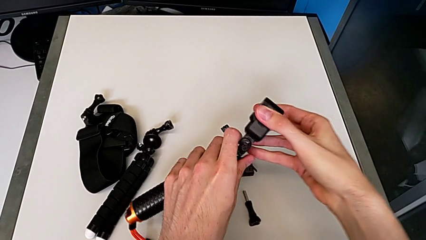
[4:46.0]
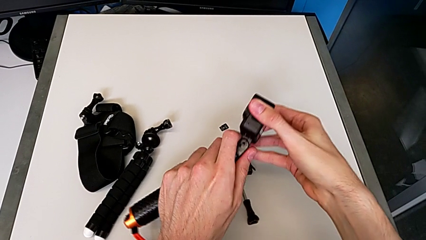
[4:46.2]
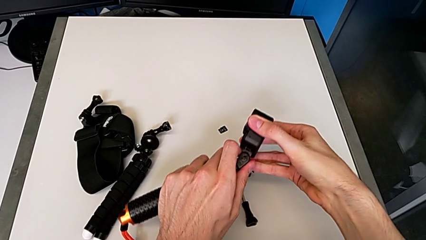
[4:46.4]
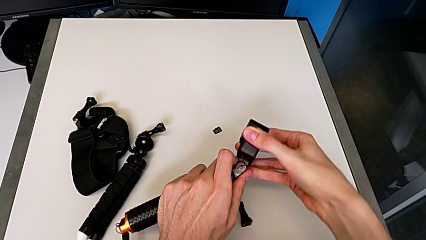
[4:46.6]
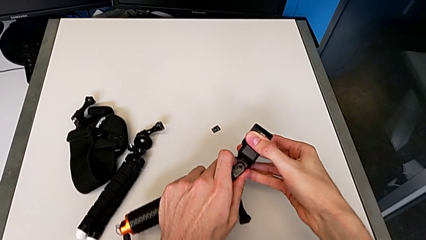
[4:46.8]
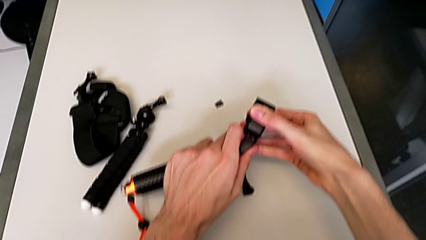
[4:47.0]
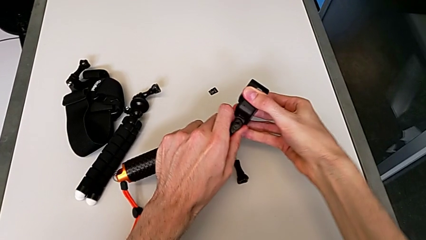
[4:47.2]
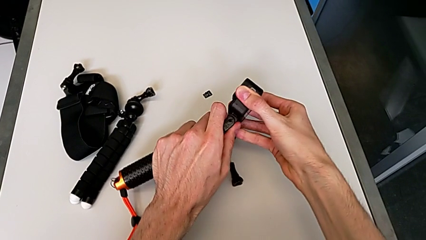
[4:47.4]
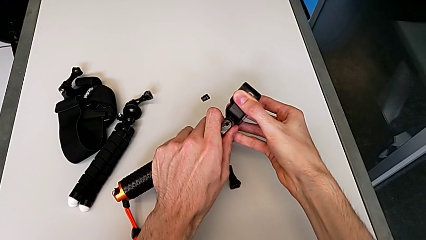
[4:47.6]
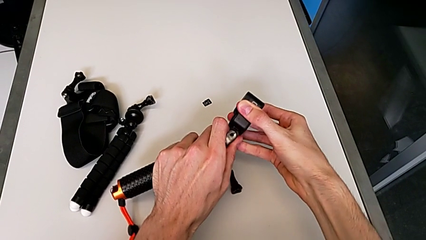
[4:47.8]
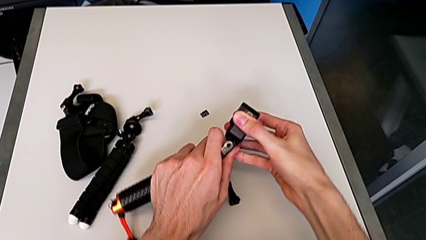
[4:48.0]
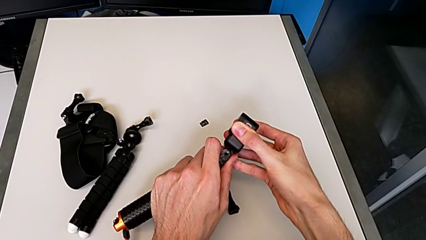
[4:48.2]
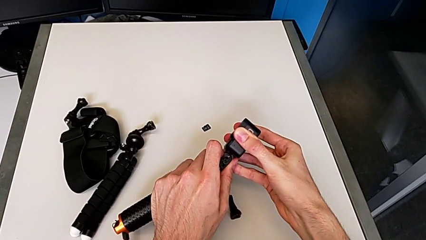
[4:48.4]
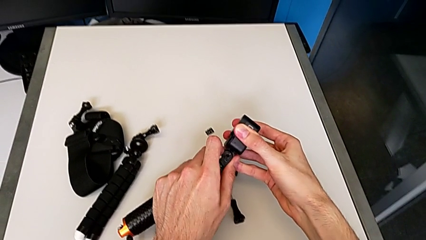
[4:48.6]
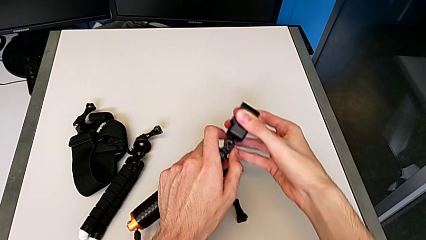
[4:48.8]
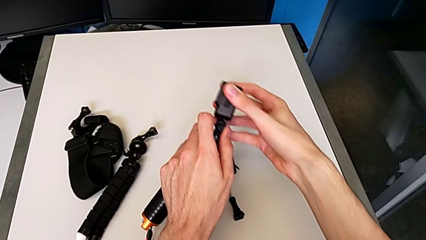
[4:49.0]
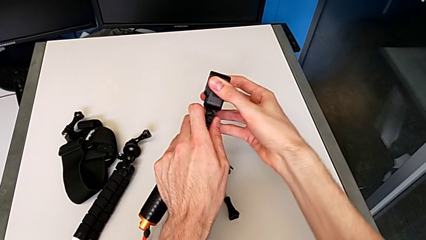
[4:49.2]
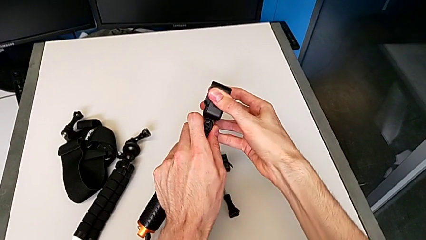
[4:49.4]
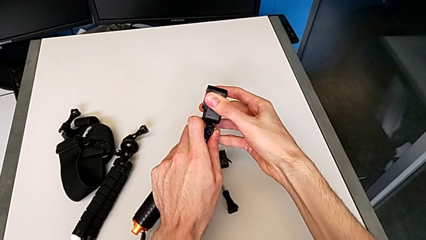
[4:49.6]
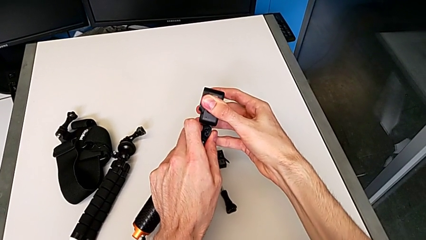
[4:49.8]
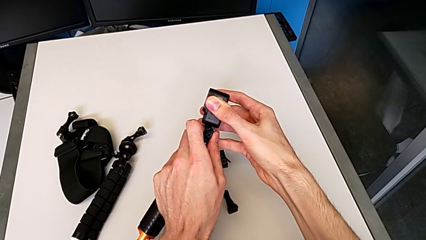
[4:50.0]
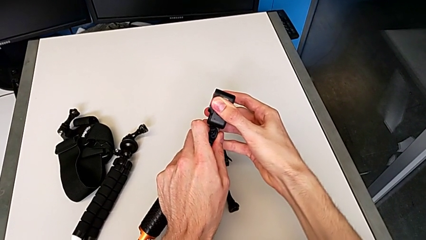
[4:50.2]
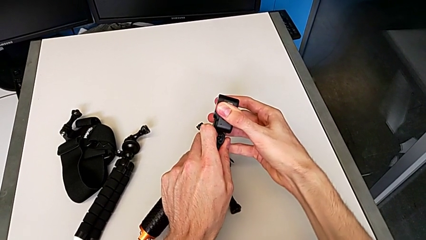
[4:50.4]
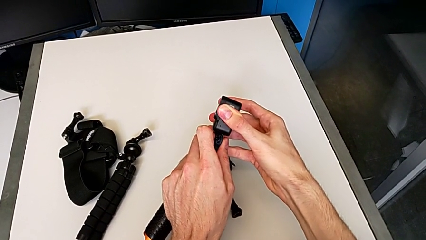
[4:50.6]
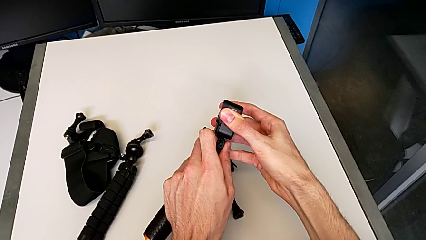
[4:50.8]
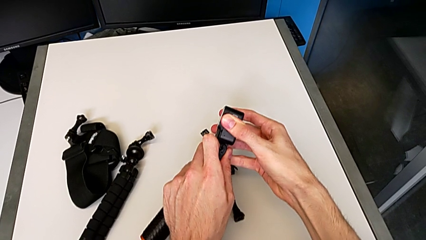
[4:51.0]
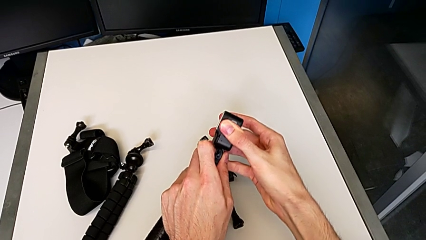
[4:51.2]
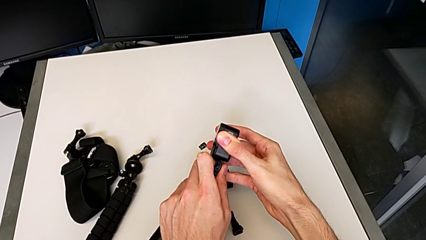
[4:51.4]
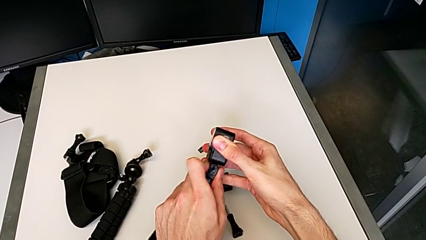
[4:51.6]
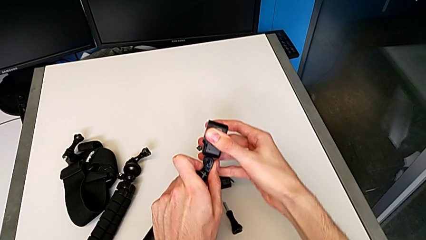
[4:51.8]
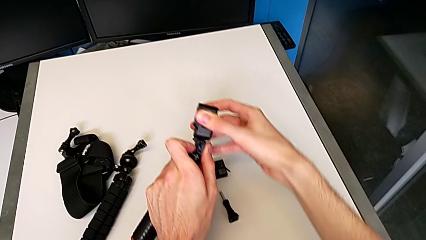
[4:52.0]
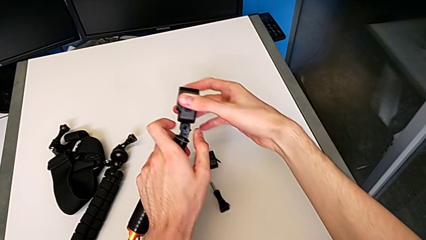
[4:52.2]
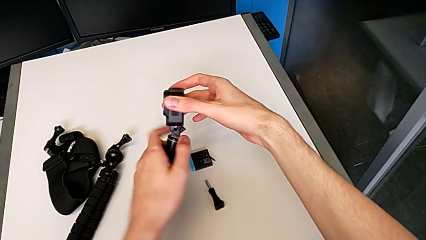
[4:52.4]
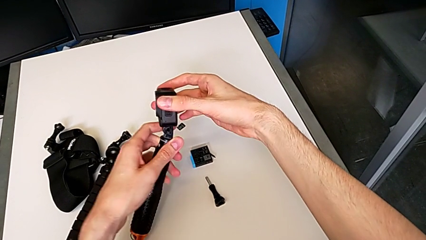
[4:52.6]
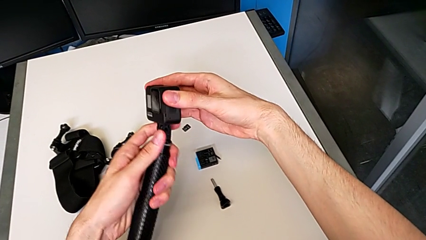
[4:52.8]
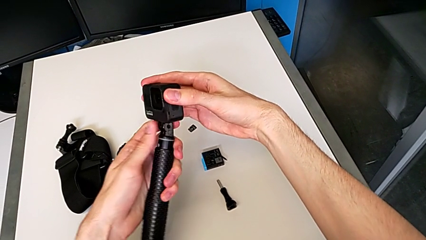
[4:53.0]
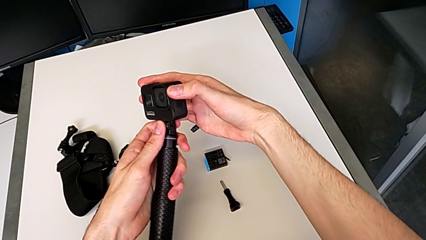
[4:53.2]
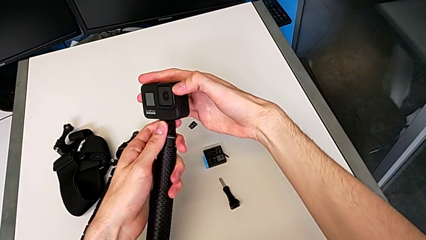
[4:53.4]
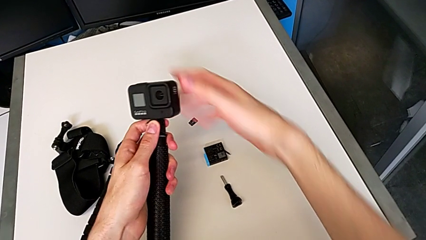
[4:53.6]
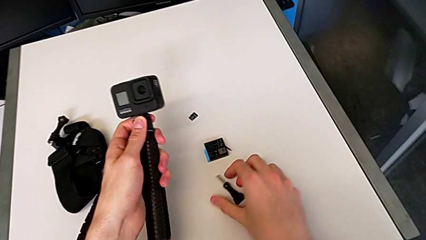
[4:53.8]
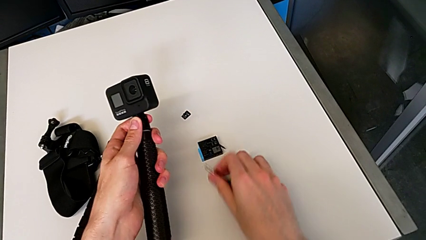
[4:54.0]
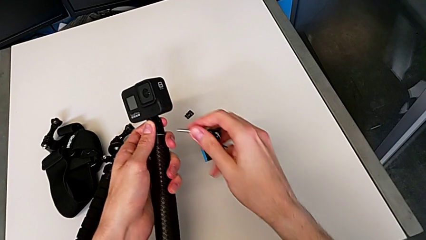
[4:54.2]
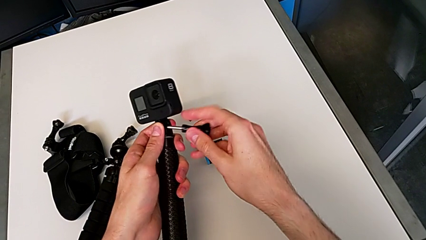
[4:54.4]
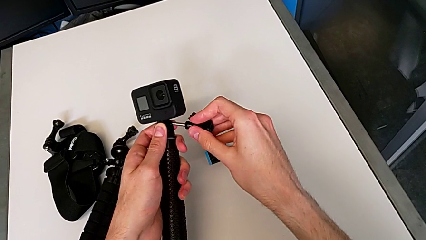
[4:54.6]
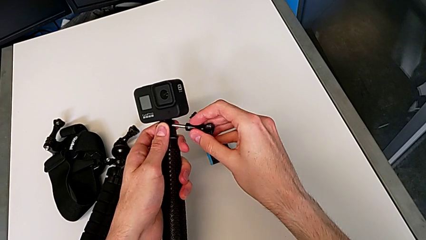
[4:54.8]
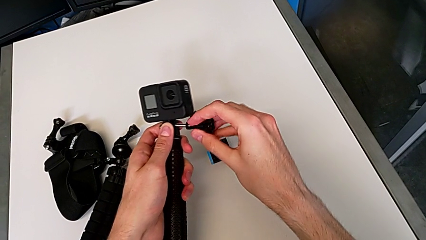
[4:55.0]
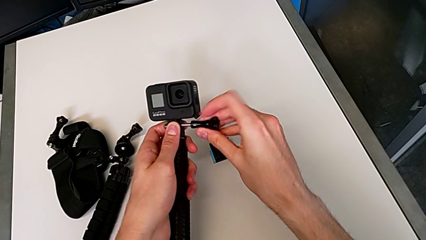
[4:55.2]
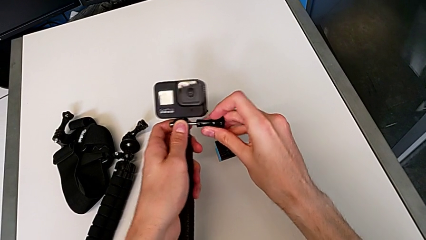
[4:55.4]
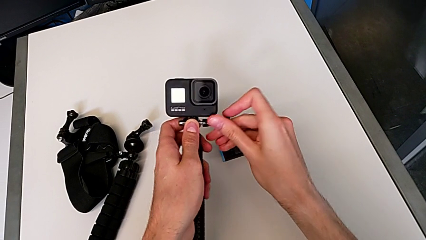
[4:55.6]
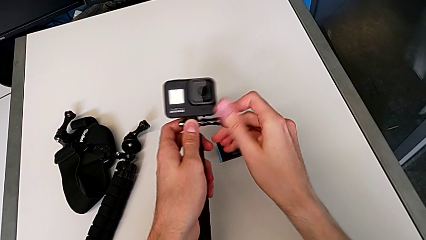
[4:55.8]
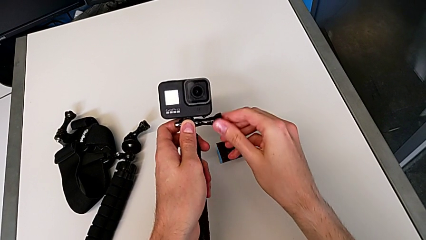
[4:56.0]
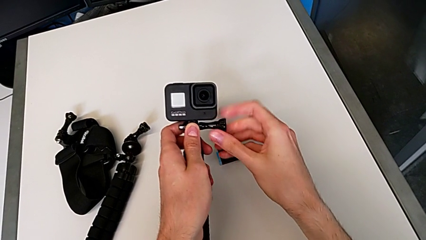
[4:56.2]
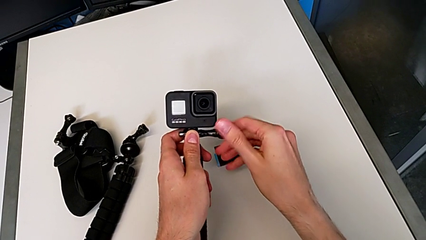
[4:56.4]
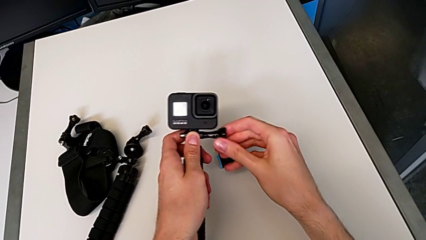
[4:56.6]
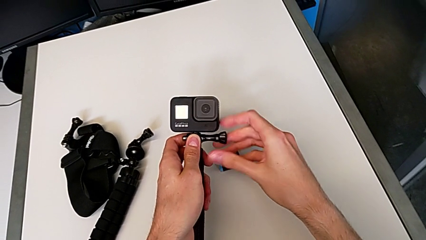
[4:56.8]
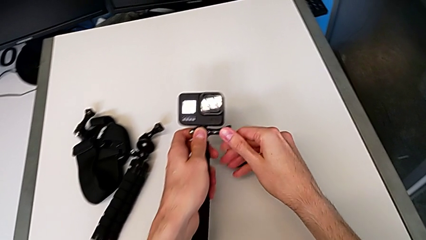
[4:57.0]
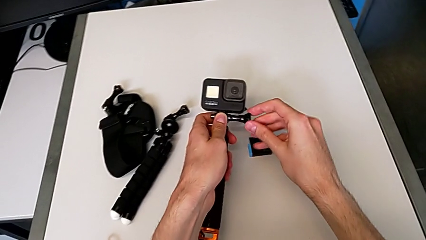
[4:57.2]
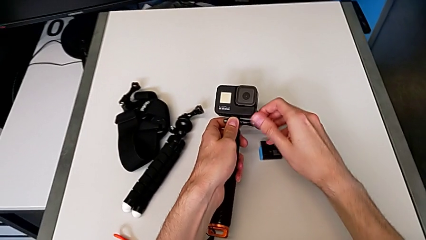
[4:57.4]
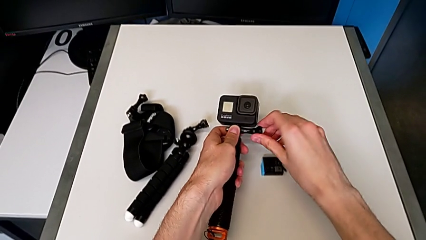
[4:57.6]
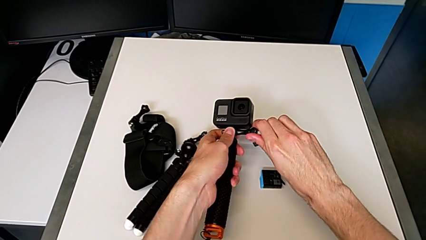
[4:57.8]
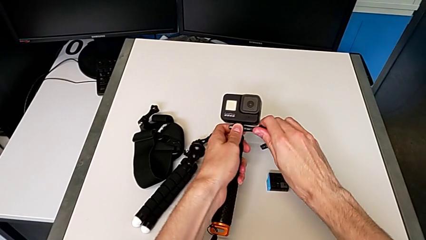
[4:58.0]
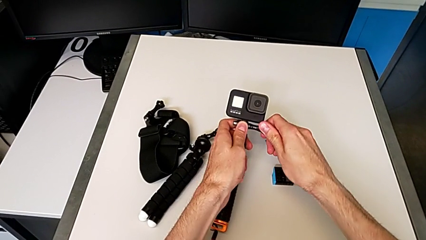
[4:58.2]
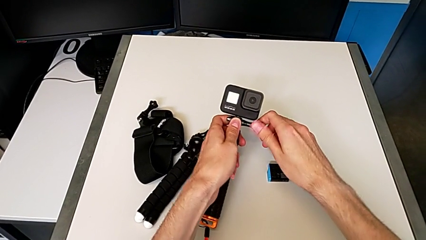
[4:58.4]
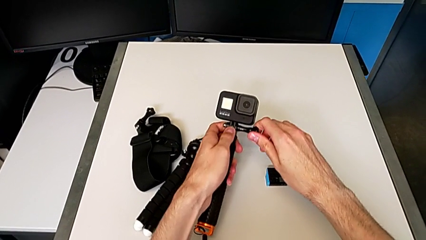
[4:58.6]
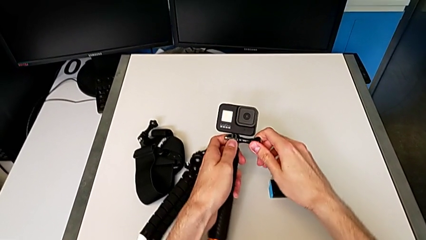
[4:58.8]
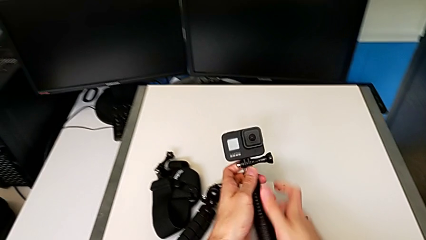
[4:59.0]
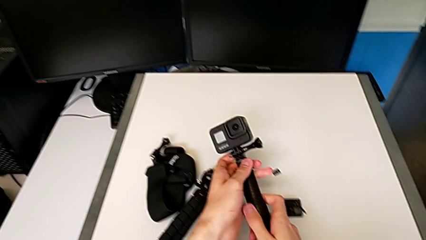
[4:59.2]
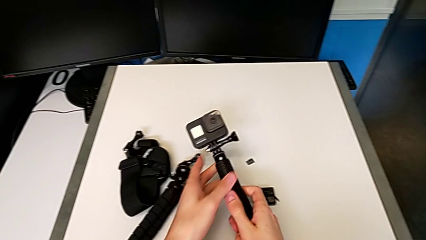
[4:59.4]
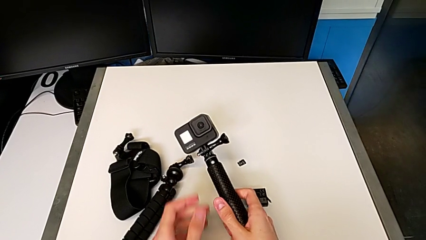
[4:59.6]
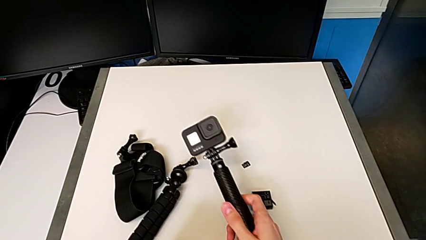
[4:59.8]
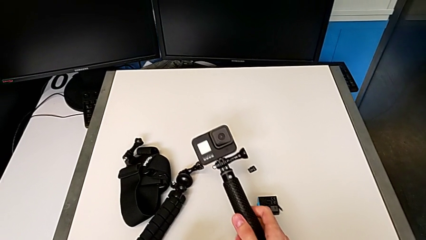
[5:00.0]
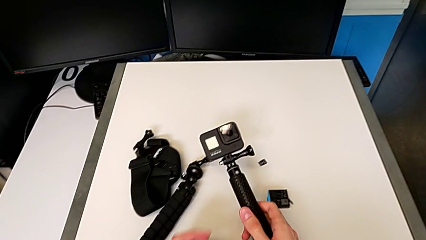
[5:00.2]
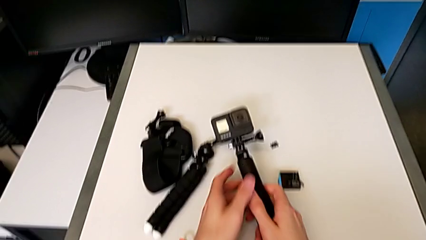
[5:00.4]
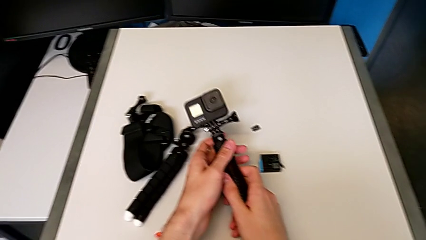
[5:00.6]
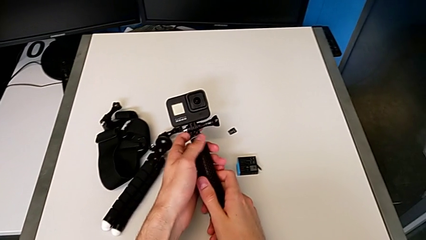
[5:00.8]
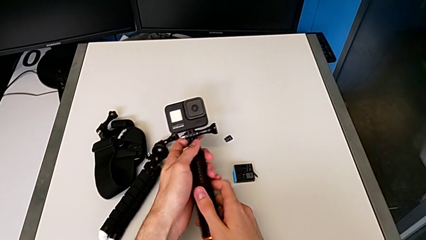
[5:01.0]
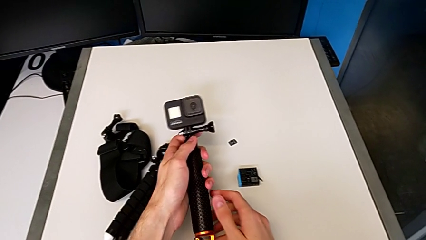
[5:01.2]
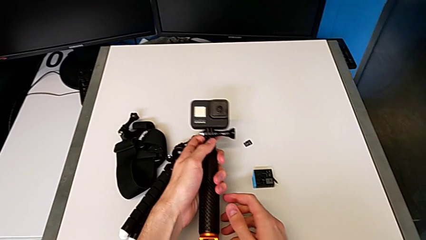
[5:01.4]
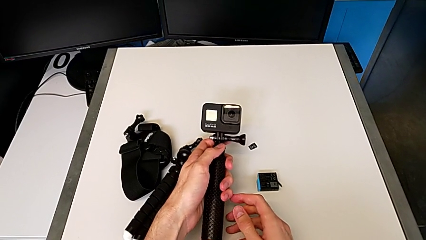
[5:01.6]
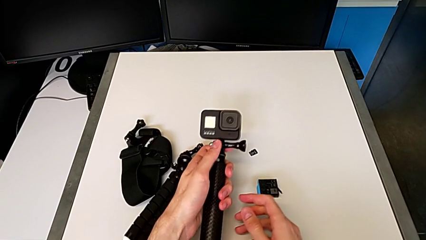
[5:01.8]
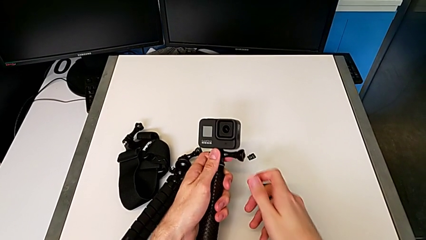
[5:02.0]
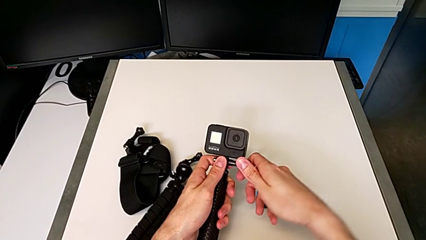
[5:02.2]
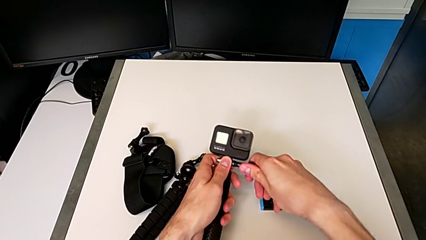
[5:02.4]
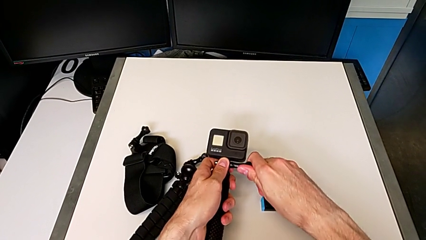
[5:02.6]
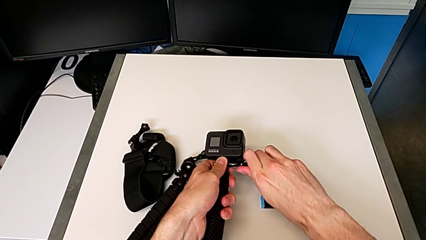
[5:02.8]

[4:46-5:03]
The camera wearer is inserting a handheld grip onto the GoPro. They keep assembling the black GoPro, screw the black screw and withdraw the black GoPro.
